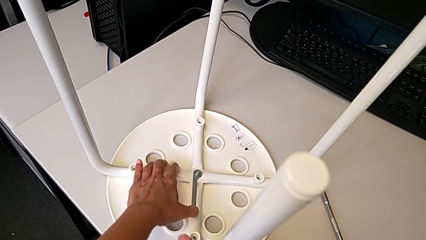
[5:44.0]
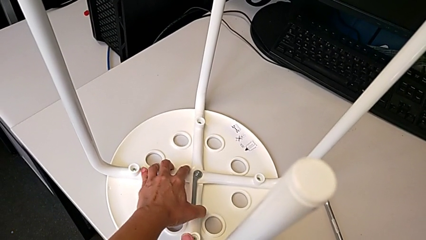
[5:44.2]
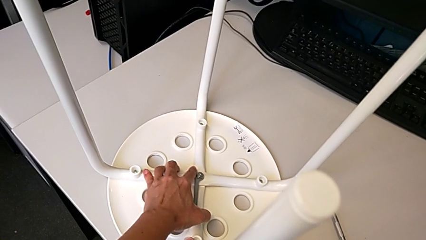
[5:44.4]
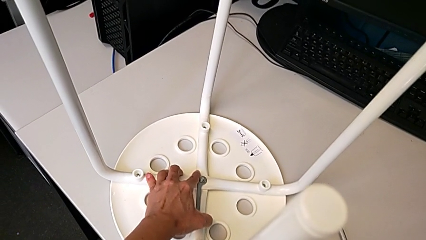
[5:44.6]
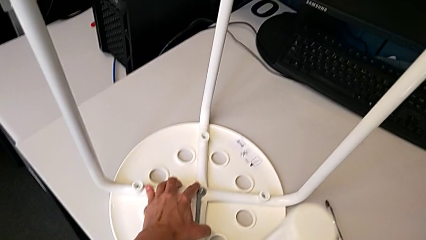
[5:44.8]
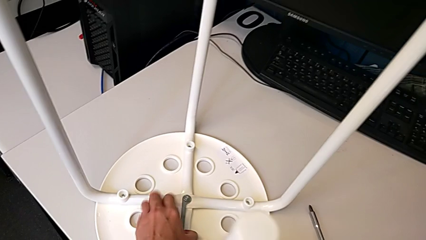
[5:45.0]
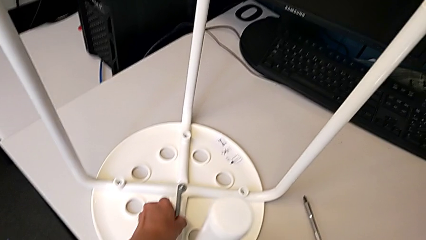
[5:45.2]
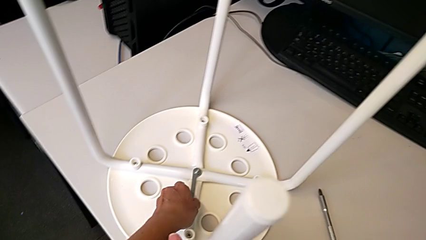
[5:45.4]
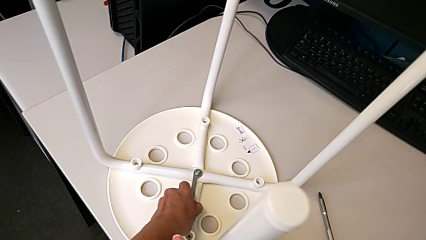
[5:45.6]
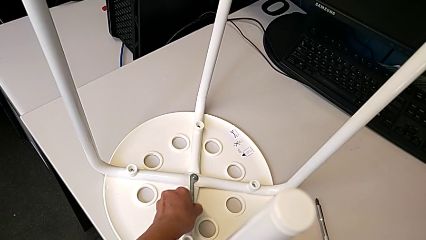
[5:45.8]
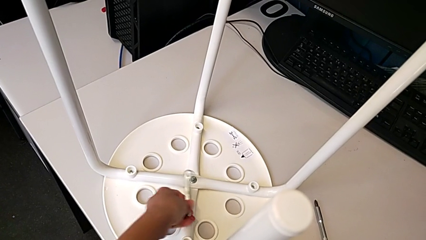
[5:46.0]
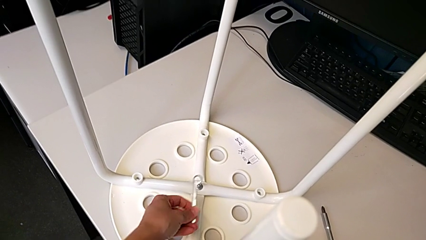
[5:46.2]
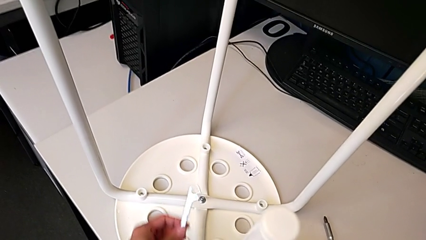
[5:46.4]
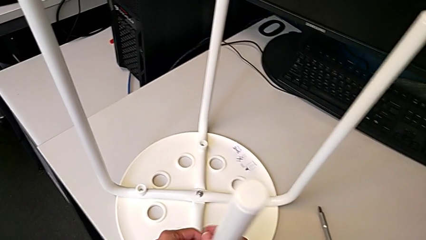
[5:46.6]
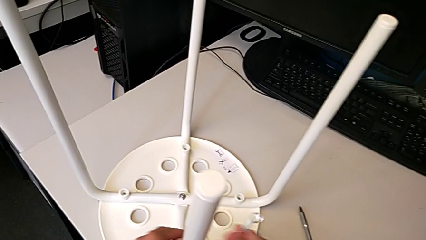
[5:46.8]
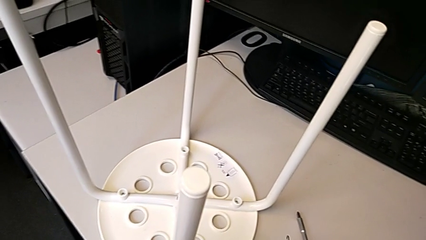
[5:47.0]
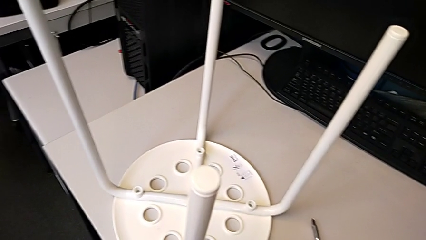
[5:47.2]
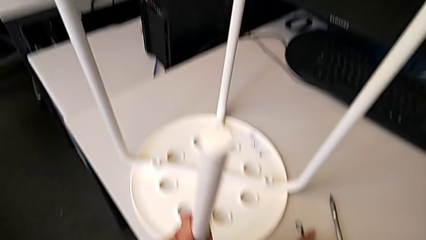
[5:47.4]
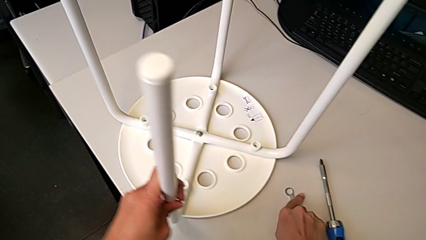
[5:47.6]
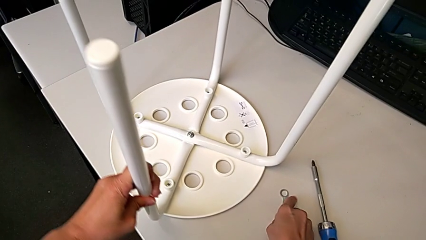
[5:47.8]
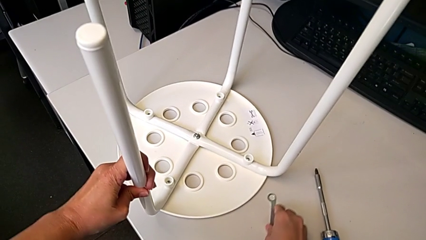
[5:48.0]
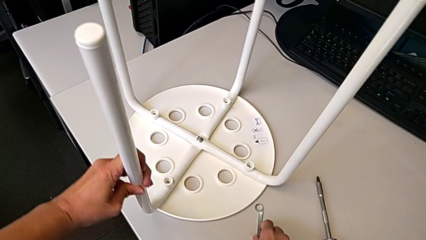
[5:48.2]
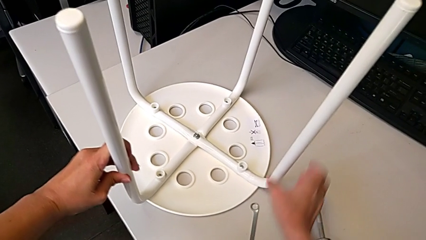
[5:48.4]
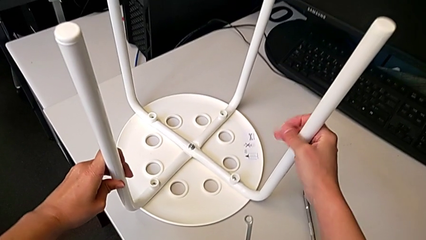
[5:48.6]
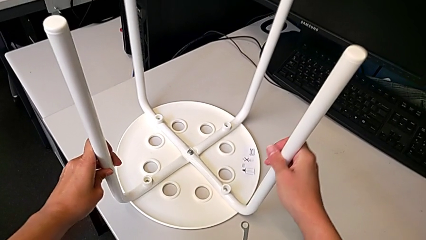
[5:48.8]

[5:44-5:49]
The camera wearer is inspecting whether the bolt is properly tightened. They screw the hex nut, withdraw the hexagonal wrench, place it with the right hand and rotate the stool with the left hand.
